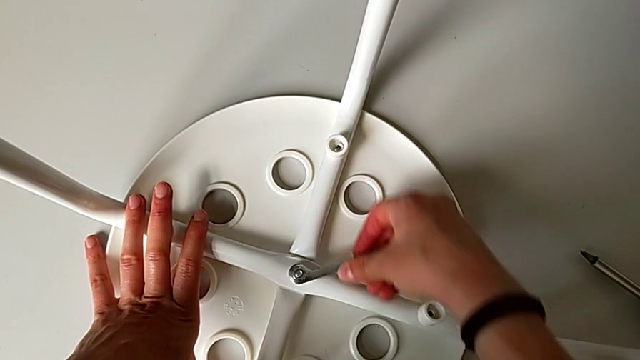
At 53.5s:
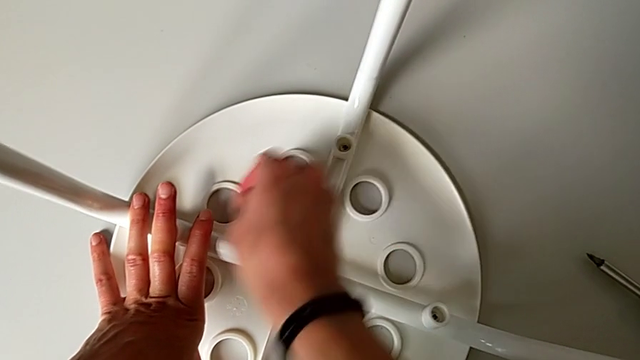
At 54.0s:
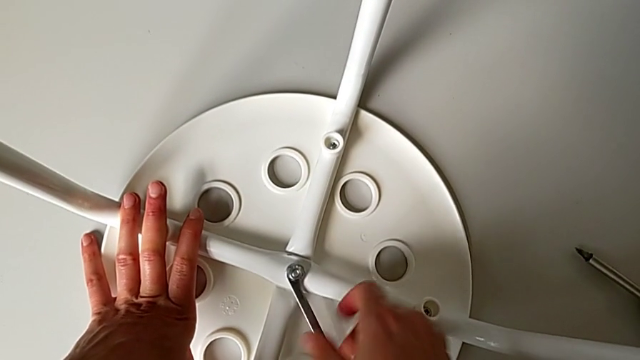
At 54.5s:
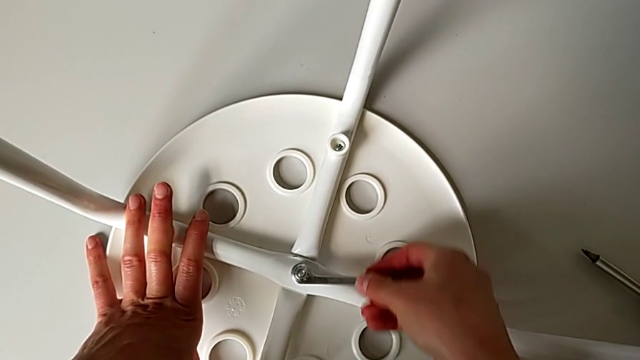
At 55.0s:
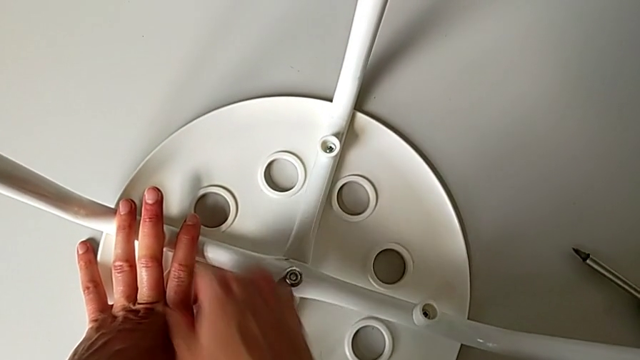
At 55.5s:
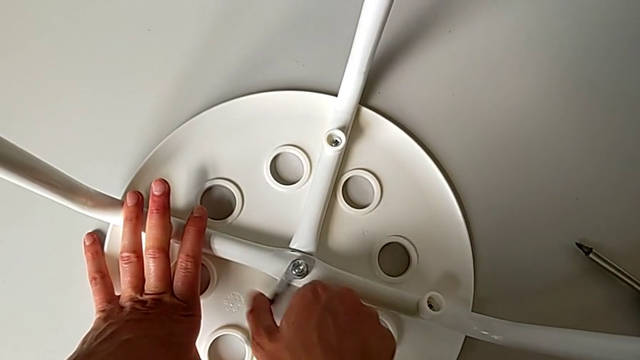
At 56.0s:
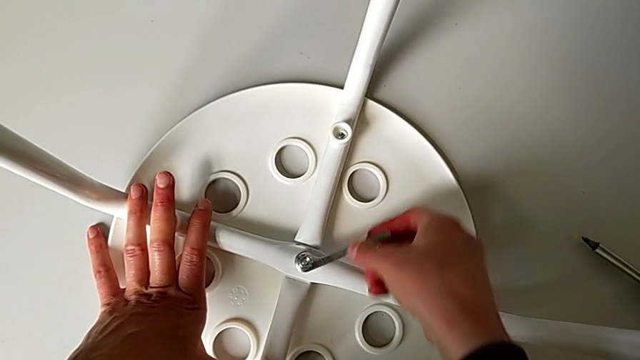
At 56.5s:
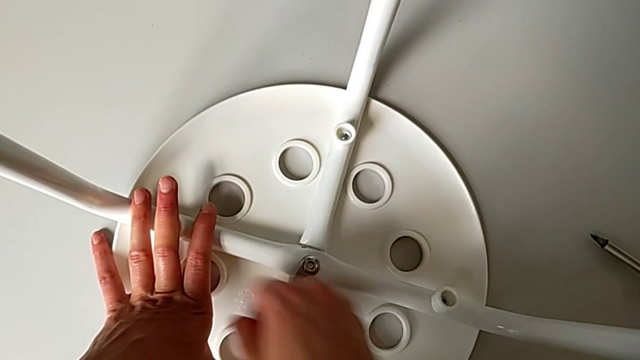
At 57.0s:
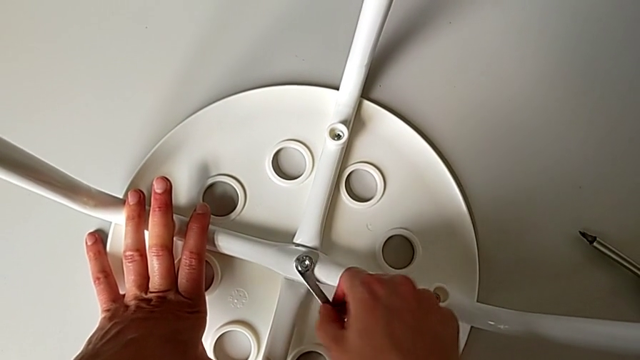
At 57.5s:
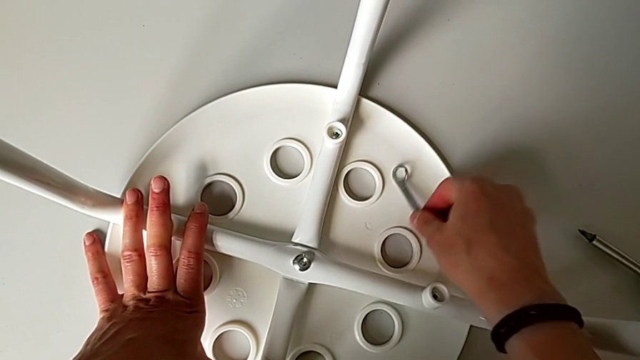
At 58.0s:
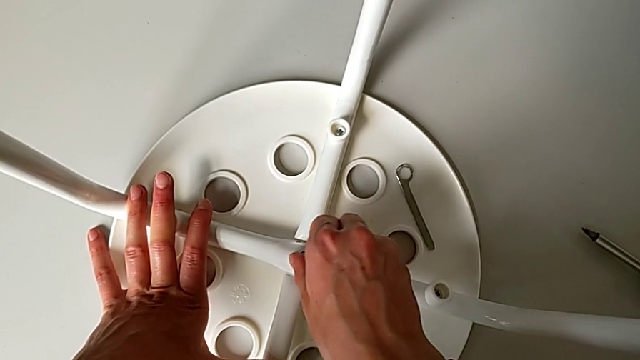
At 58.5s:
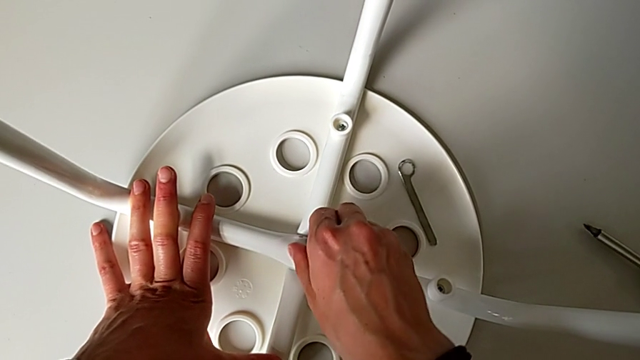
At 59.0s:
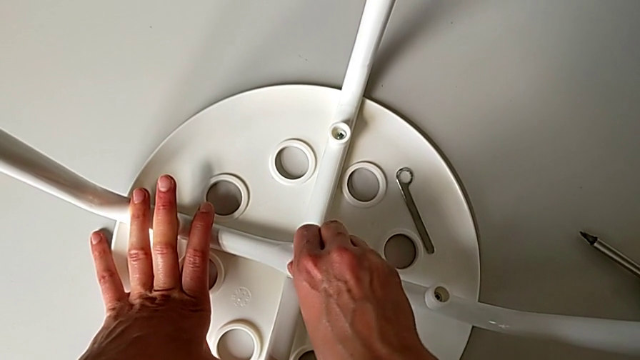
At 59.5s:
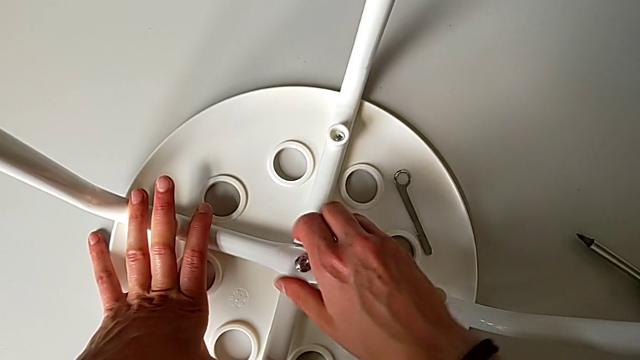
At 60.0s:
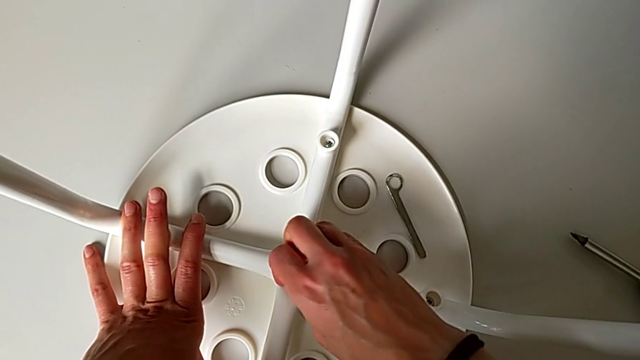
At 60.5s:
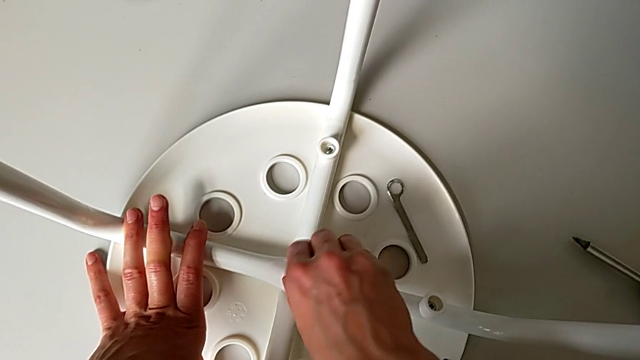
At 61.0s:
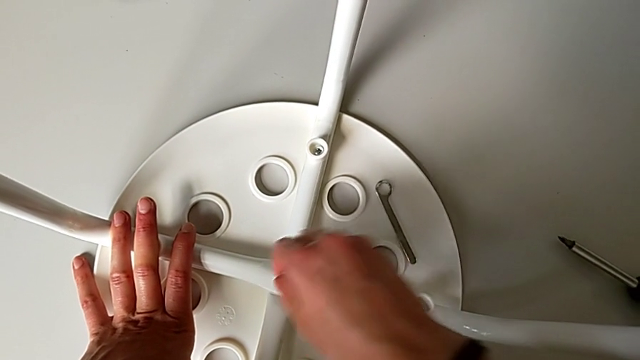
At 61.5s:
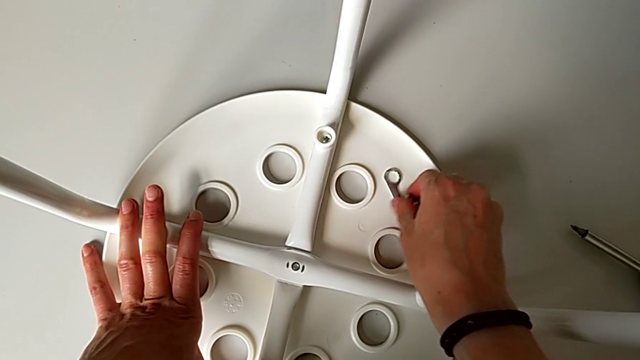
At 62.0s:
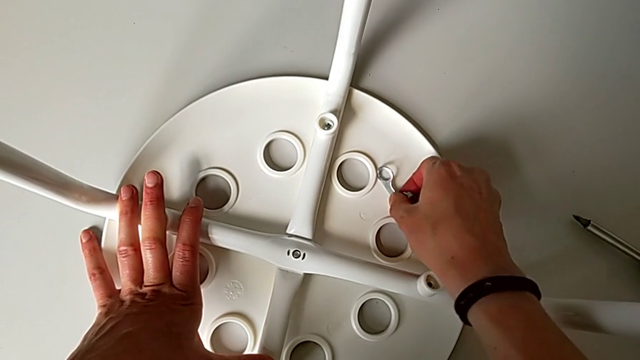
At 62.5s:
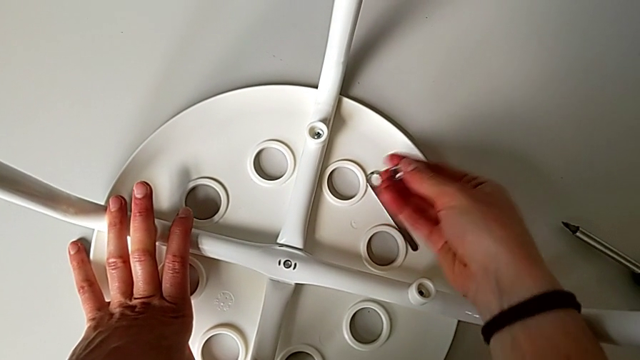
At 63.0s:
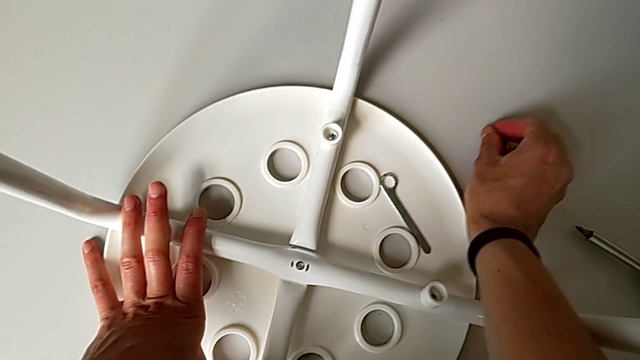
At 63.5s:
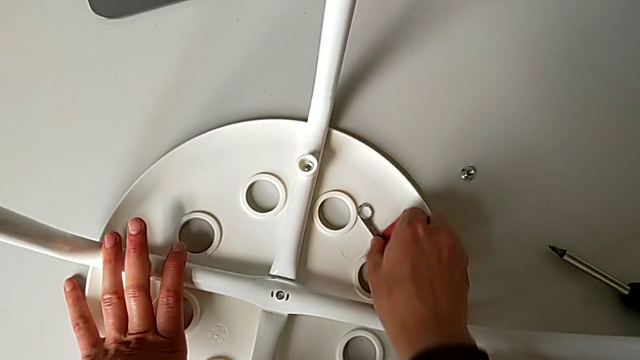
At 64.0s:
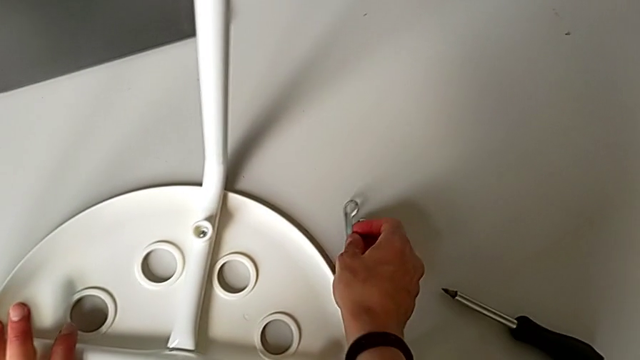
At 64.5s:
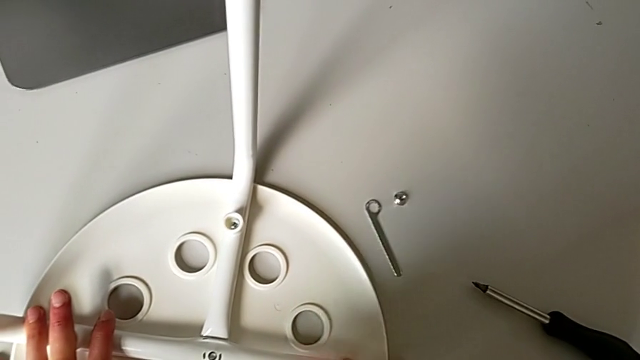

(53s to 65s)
The camera wearer is using the wrench to unscrew the middle hex nut. They keep unscrewing the middle hex nut, withdraw the hexagonal wrench, place it, unscrew the middle hex nut, disassemble it, grab the hexagonal wrench, place the center hex nut and place the hexagonal wrench.

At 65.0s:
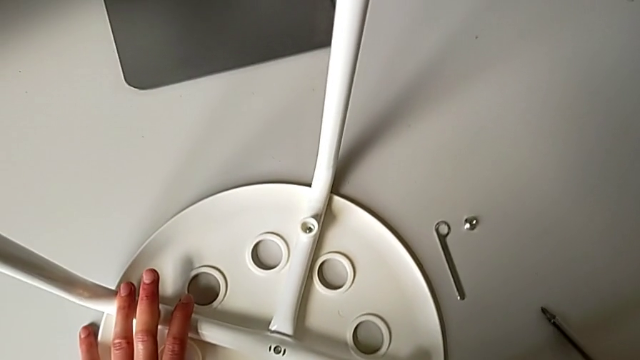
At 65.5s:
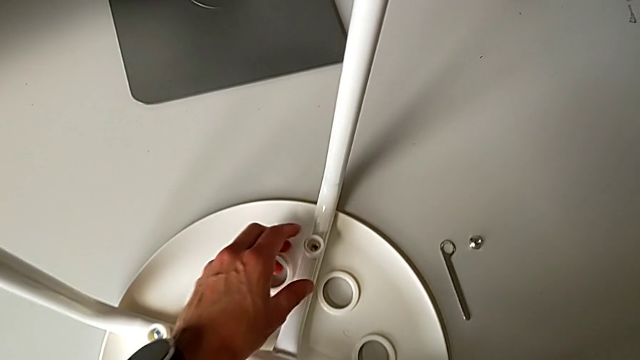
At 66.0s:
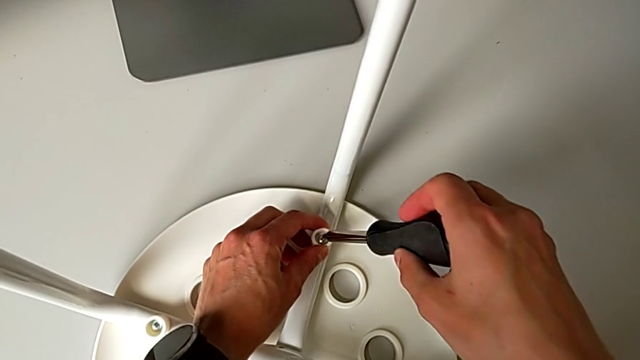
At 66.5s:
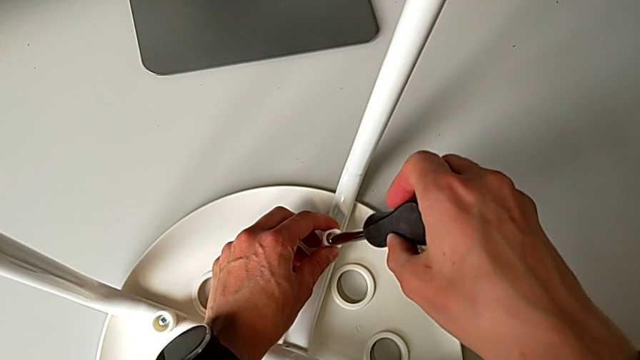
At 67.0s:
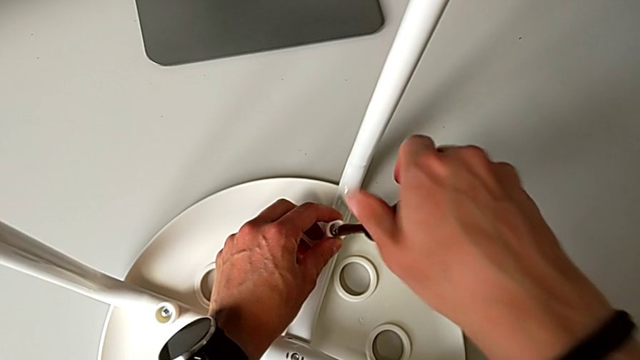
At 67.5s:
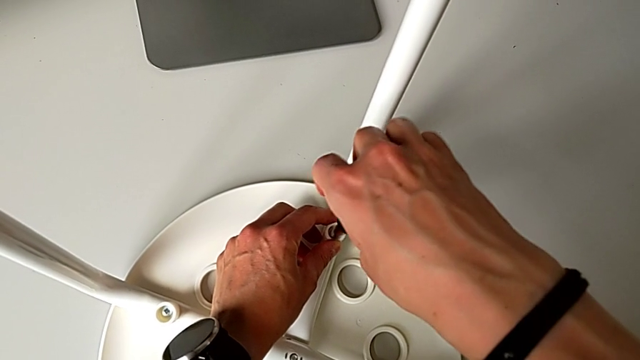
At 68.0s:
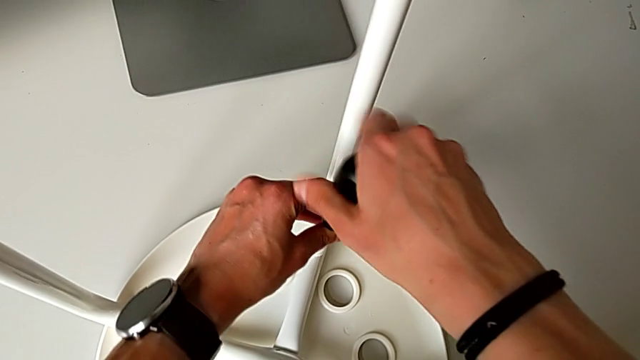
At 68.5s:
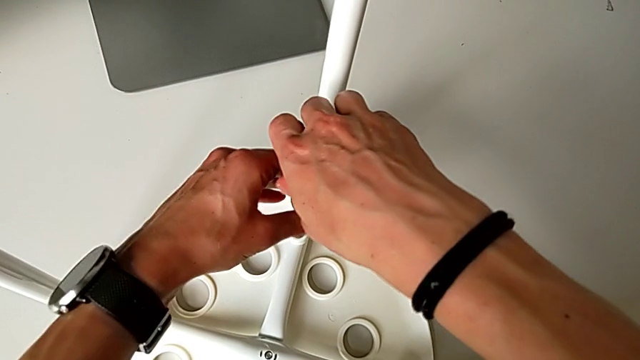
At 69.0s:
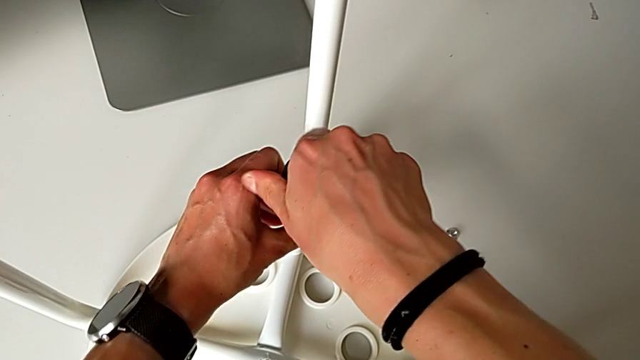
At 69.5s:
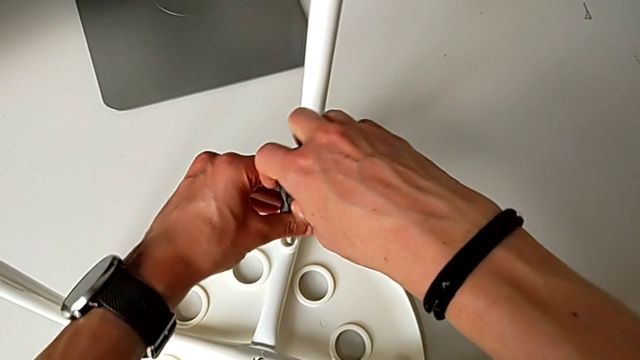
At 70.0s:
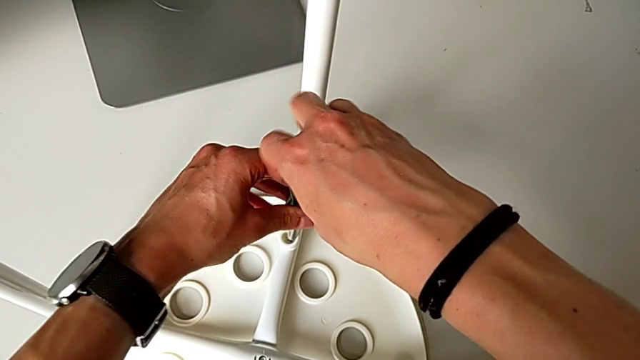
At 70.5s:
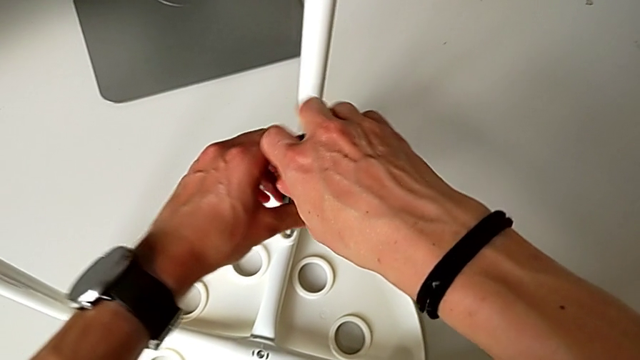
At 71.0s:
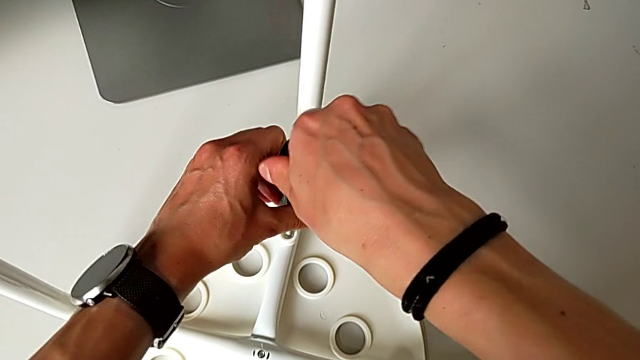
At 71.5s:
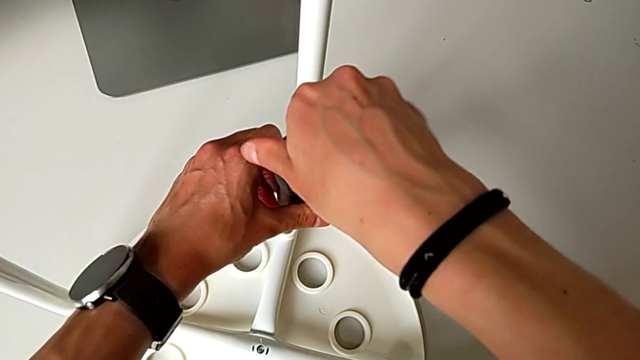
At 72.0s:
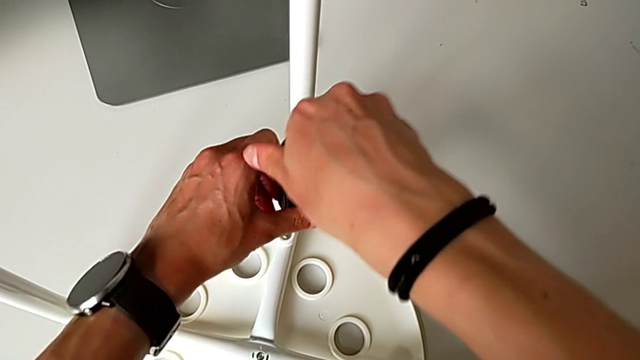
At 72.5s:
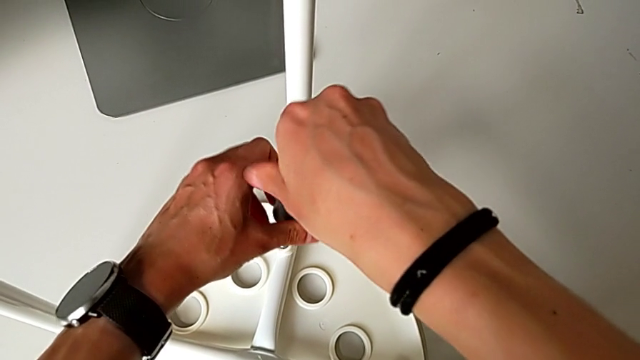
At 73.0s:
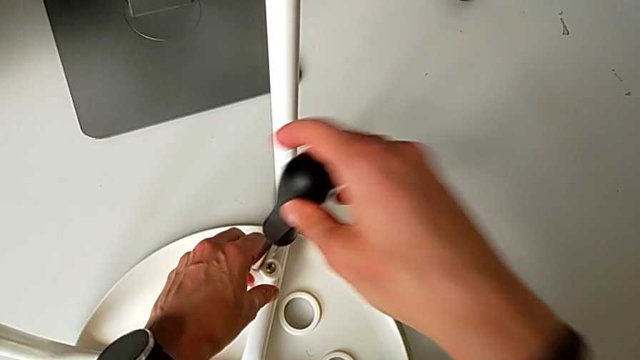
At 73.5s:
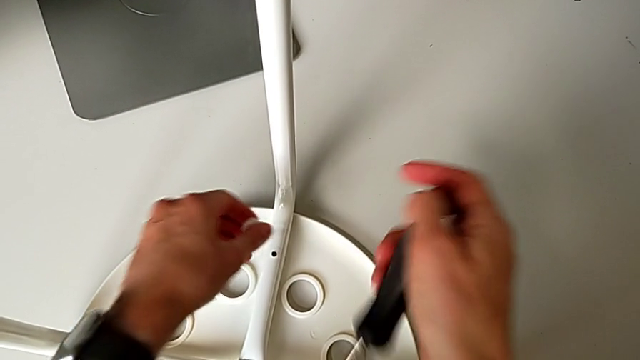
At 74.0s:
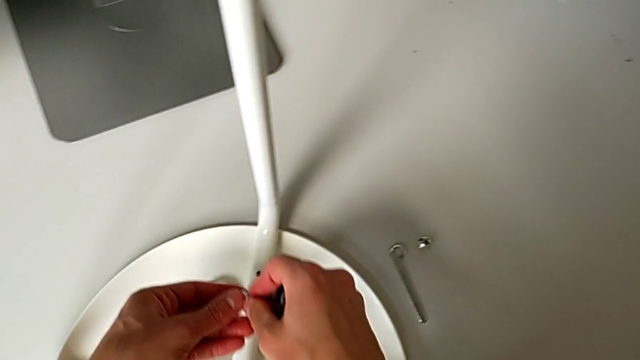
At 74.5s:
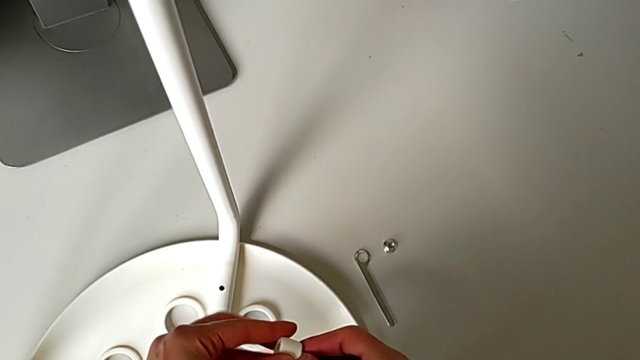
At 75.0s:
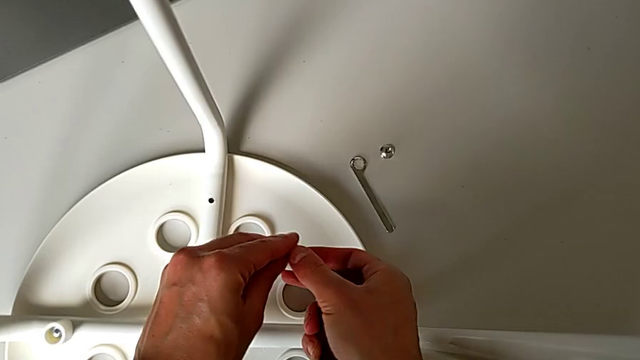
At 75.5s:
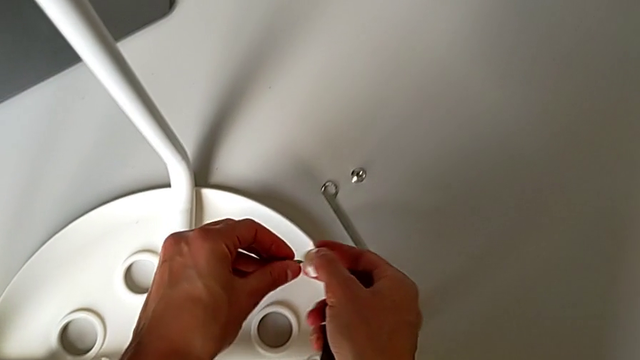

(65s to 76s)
The camera wearer uses the screwdriver to unscrew the first screw. They grab the screwdriver, insert it, unscrew the first screw, disassemble the screwdriver, disassemble the first screw and place it.
